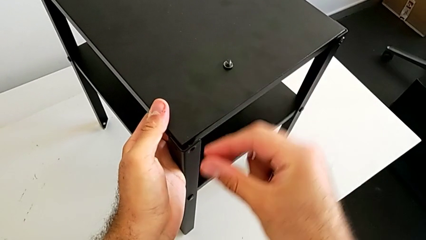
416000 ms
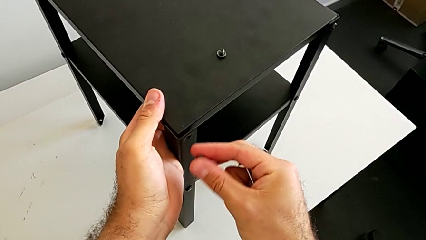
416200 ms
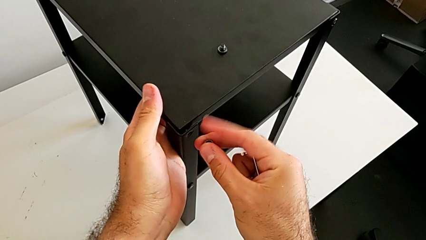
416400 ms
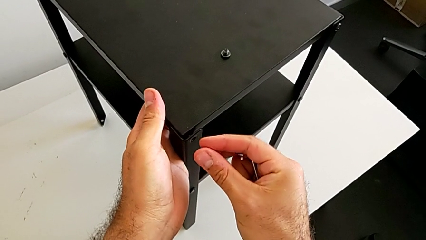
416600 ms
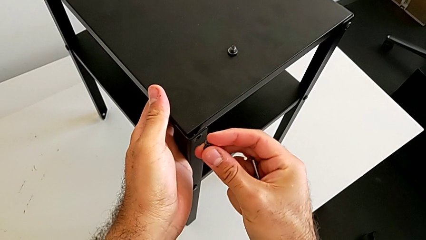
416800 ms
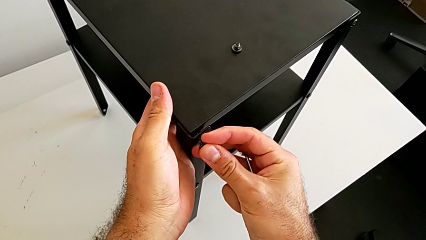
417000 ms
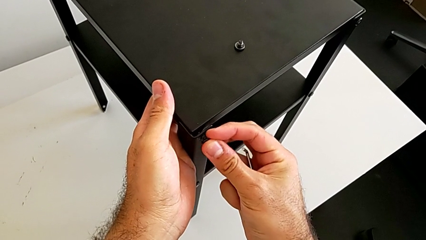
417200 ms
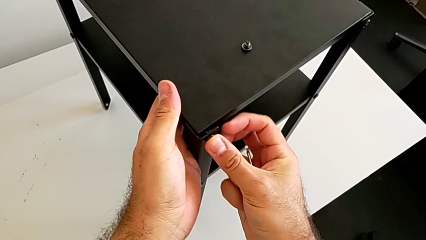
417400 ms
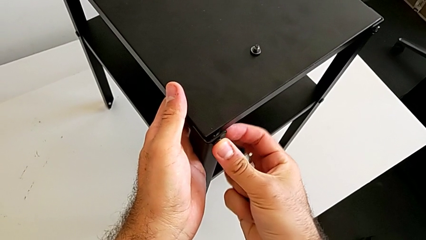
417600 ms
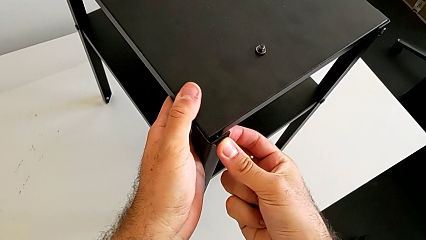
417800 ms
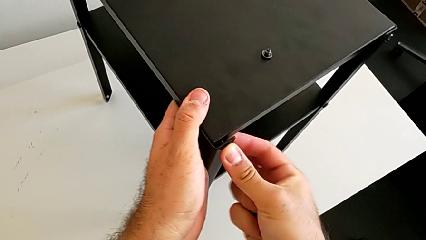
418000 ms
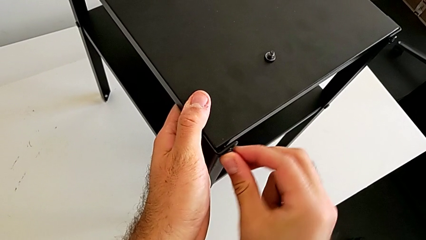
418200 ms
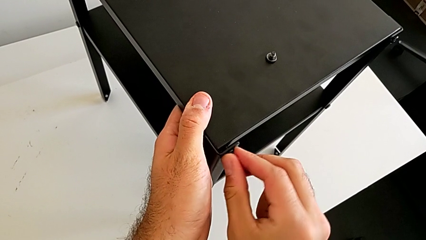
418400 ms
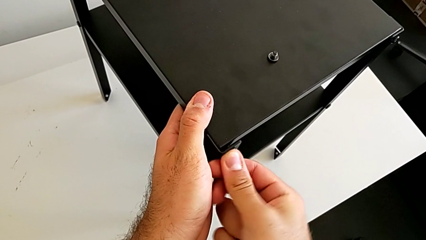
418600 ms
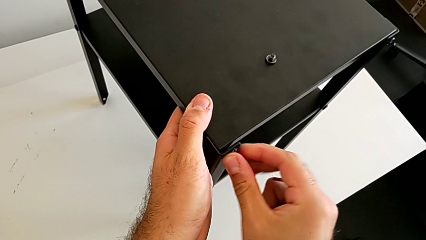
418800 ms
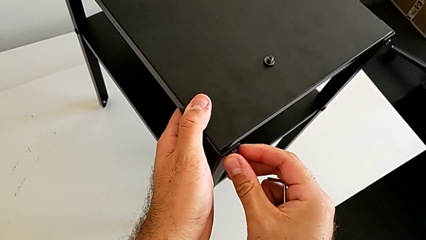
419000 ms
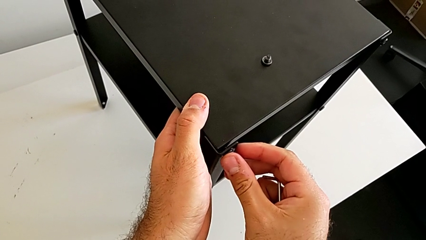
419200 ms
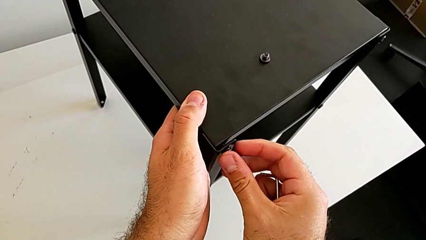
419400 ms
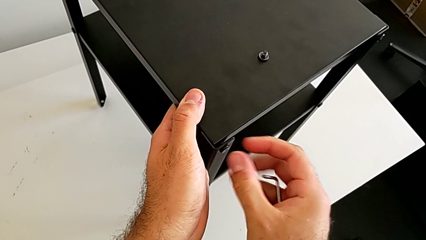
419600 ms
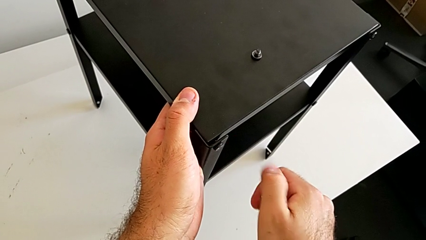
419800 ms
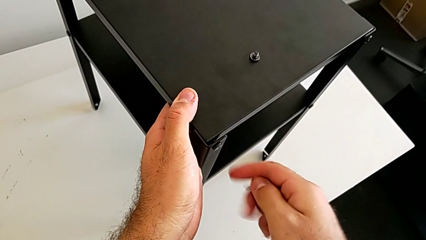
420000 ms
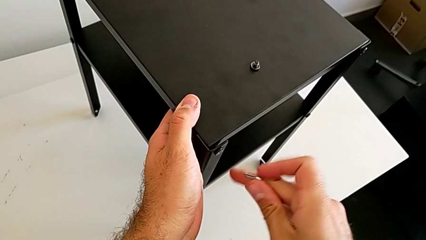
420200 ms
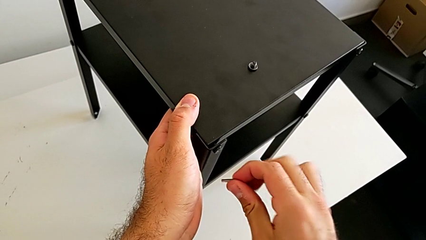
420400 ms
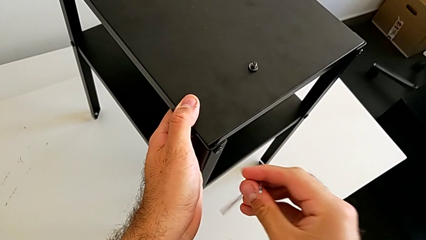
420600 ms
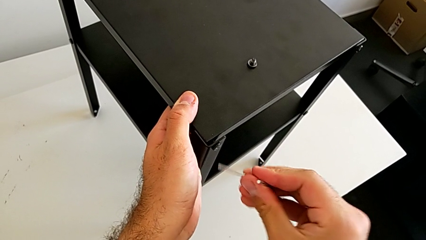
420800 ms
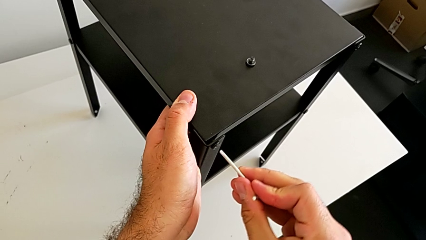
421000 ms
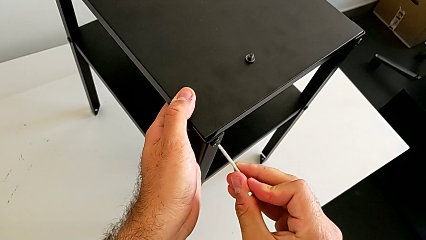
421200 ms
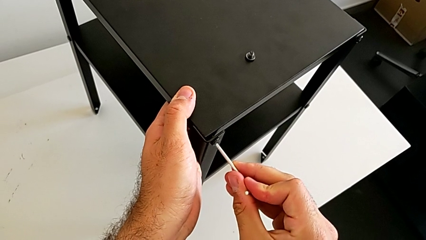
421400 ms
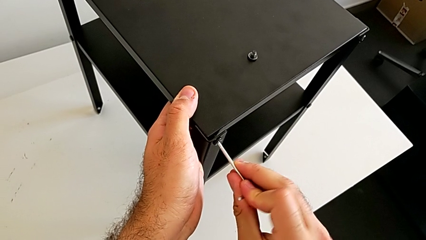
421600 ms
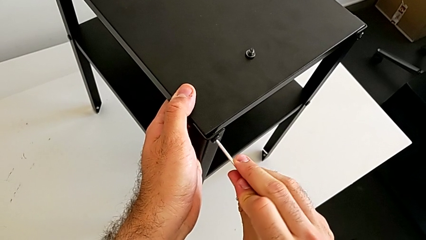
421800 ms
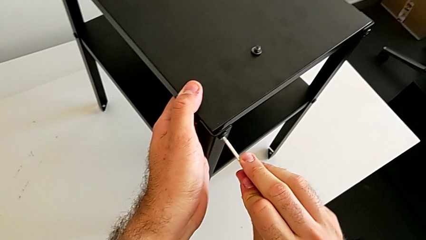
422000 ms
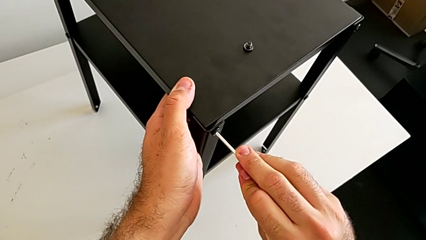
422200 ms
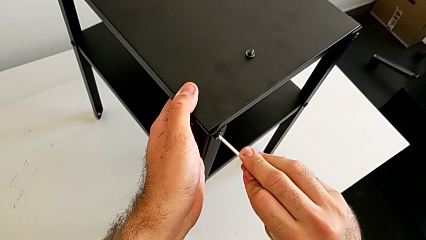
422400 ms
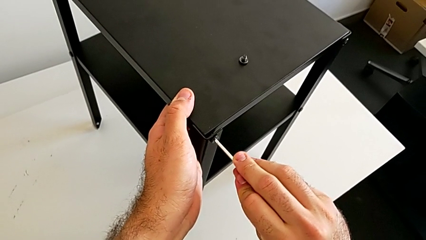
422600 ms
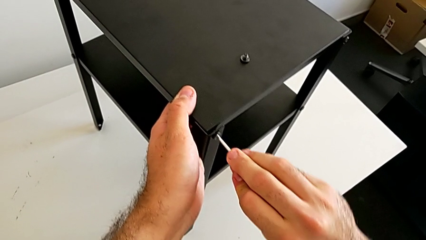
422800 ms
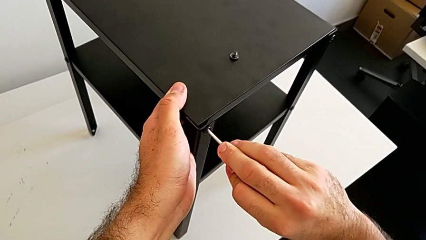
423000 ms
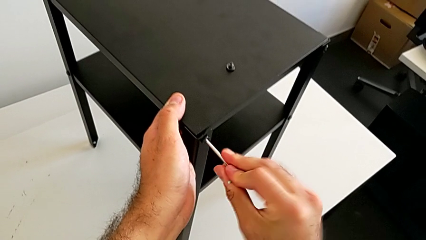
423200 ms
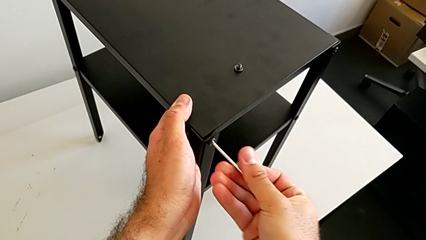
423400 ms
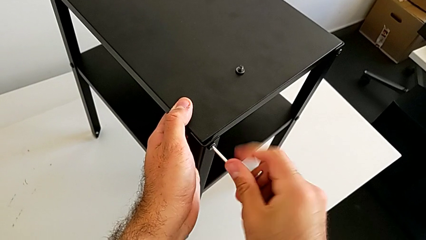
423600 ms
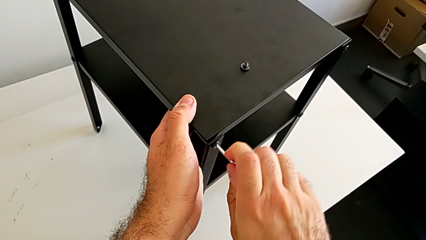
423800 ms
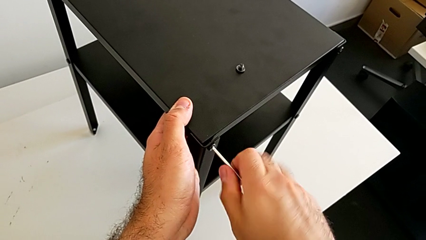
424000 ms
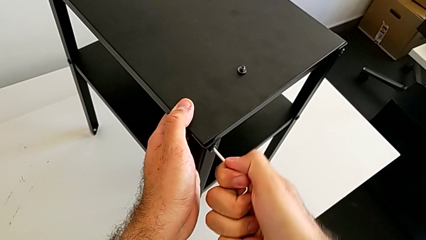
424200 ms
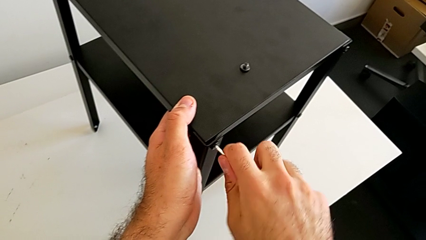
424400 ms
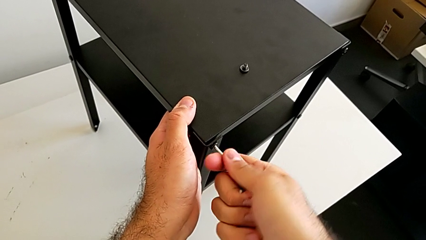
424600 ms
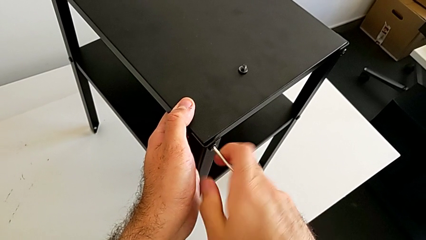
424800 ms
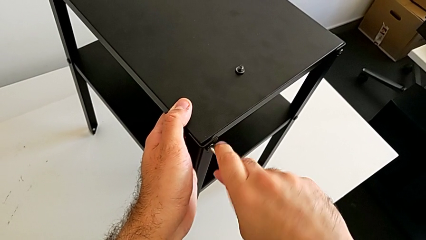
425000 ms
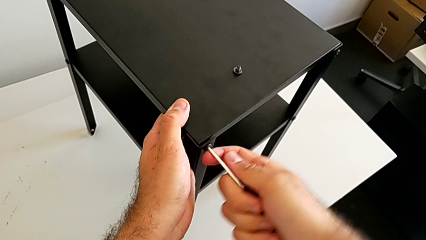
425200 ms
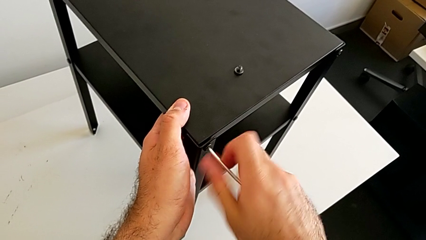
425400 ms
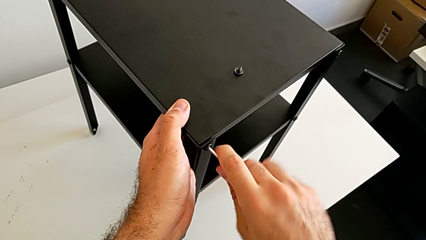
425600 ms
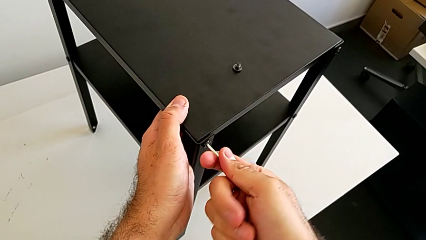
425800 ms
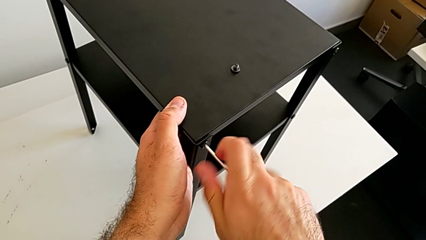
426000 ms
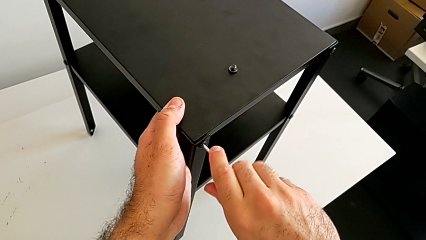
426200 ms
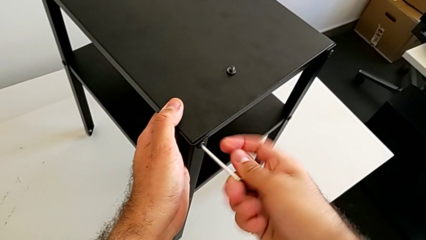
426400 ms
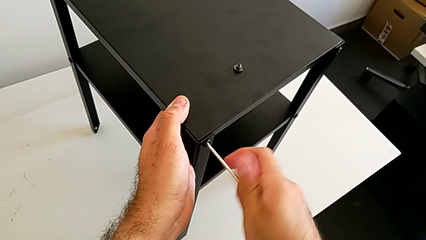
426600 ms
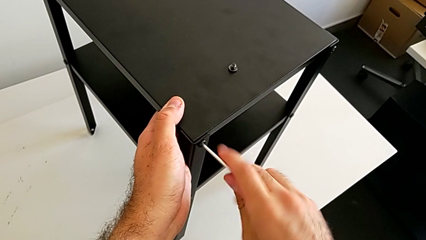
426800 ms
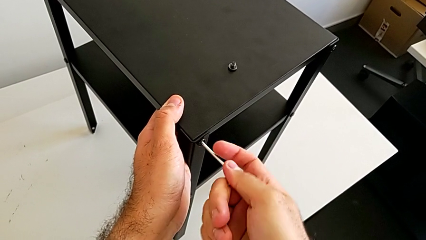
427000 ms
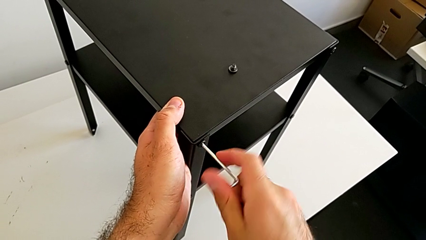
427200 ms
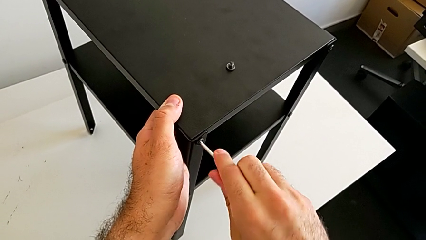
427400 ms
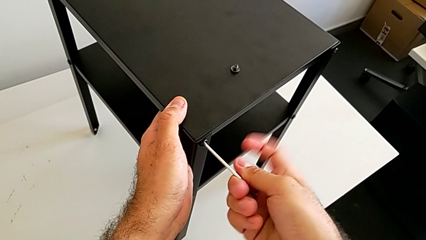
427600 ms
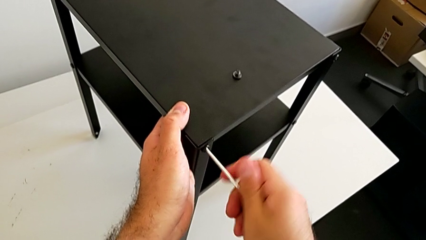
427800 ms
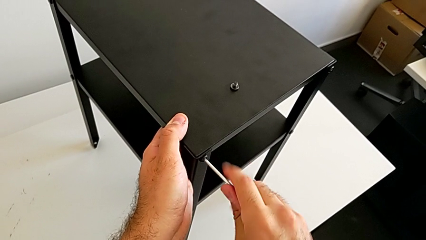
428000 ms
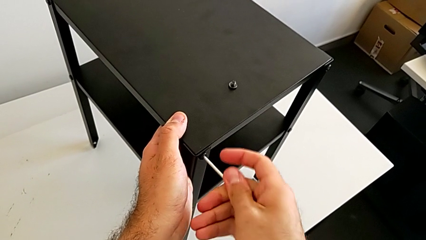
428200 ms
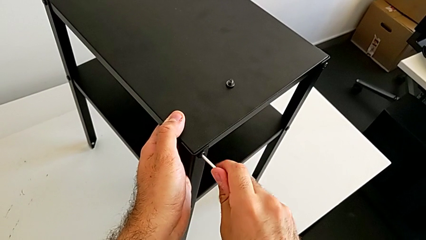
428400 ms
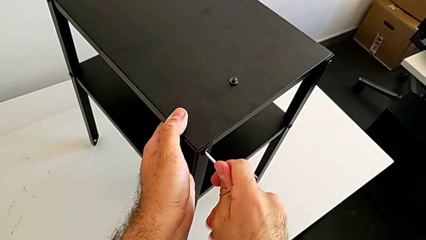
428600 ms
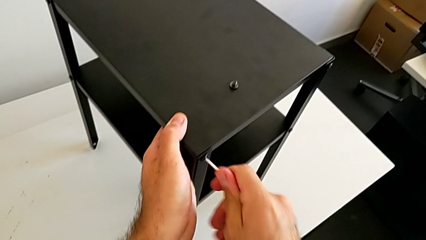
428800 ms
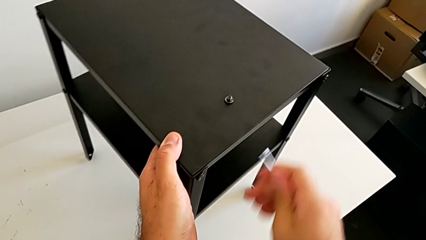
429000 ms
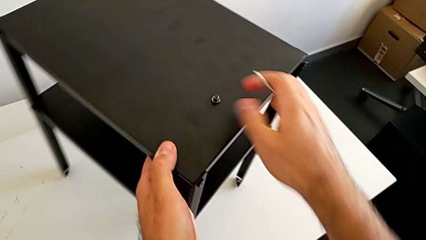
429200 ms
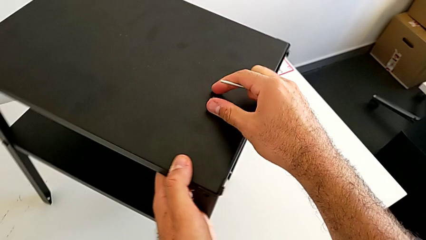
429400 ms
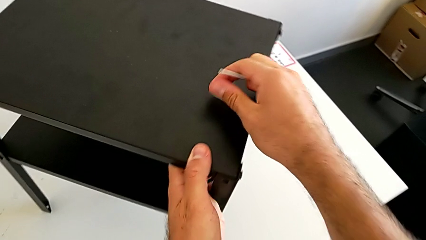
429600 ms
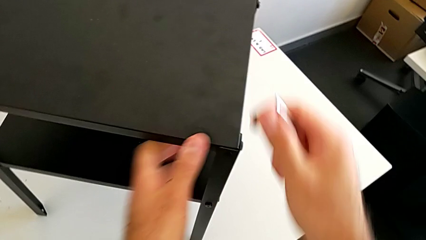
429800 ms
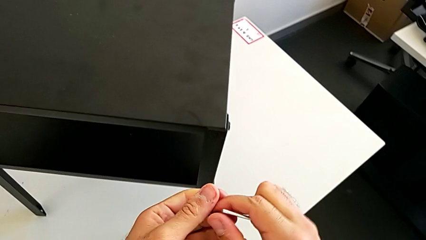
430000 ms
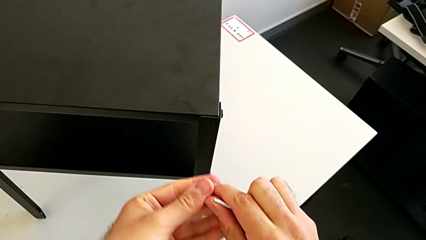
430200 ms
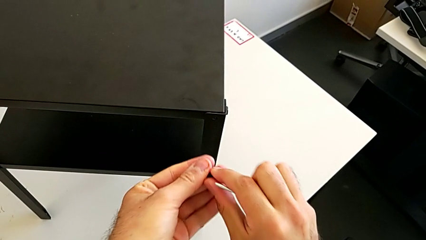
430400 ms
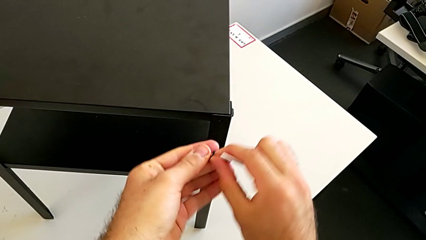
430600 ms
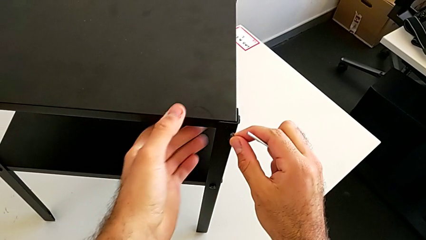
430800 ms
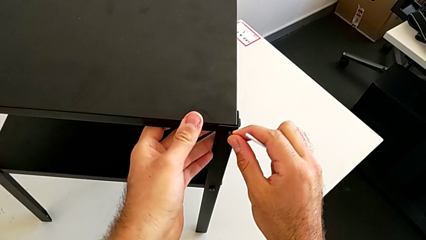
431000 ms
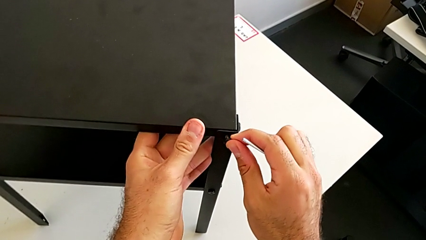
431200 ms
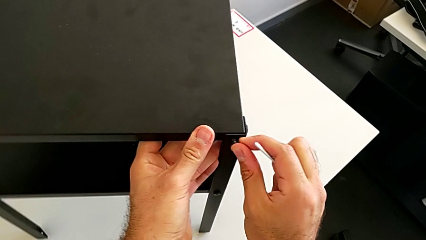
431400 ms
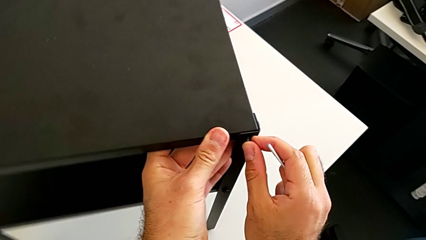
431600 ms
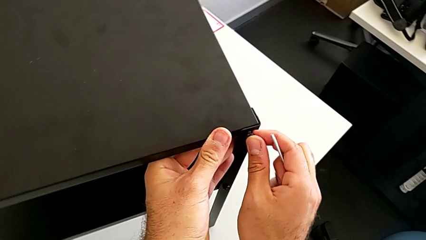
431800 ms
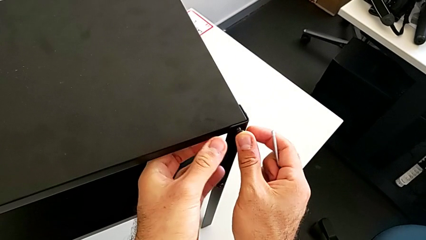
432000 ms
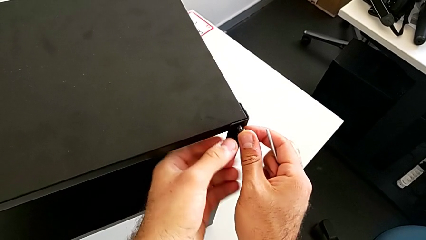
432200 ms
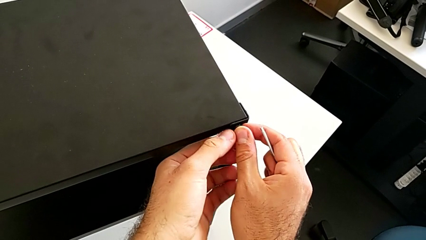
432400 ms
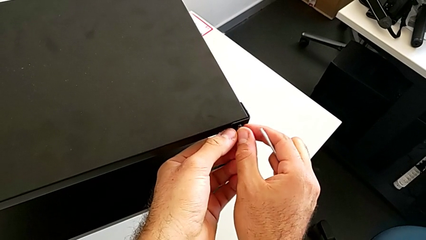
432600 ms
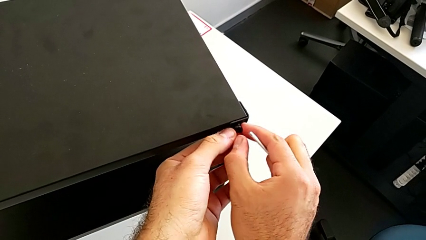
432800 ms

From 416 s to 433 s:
The camera wearer is placing the top tray. They insert the hex socket head twice, insert the Allen wrench, screw the first hex socket head, withdraw the Allen wrench, rotate the nightstand and begin to insert the hex socket head.
